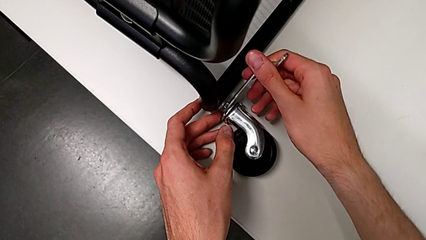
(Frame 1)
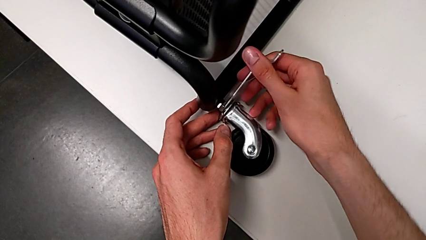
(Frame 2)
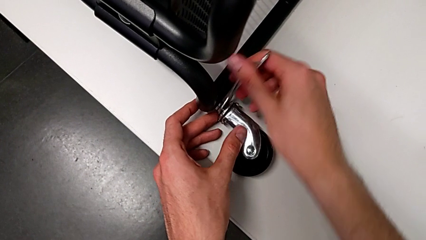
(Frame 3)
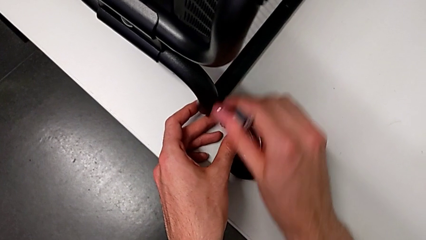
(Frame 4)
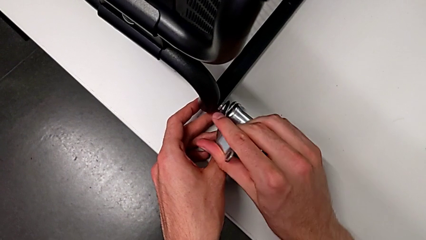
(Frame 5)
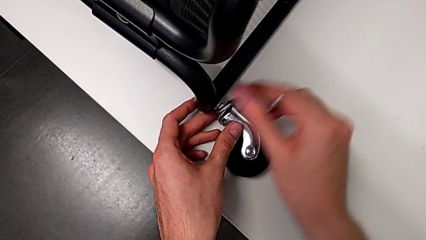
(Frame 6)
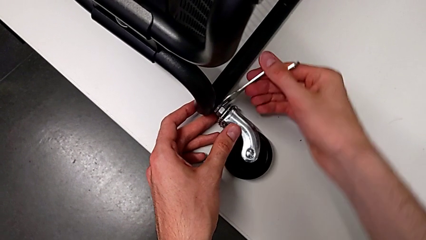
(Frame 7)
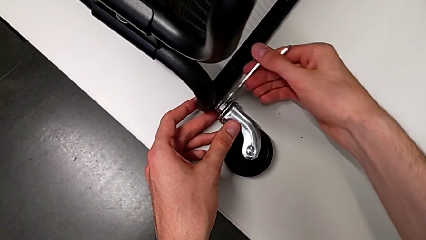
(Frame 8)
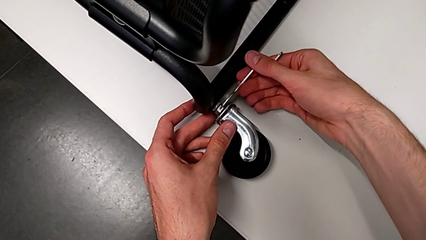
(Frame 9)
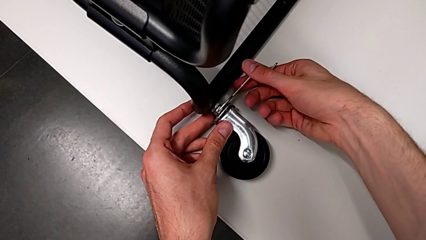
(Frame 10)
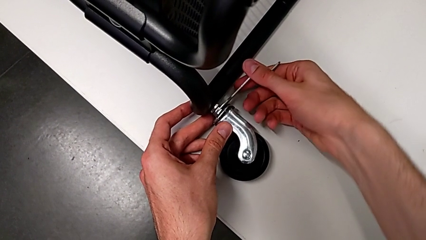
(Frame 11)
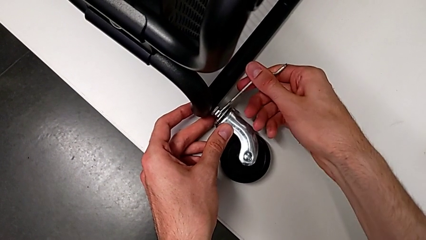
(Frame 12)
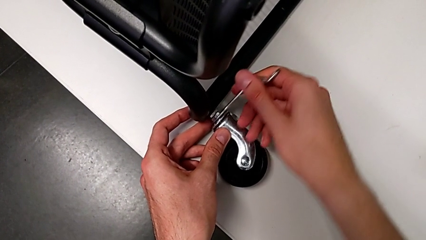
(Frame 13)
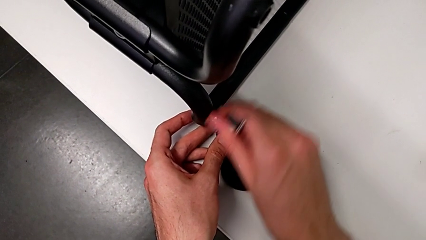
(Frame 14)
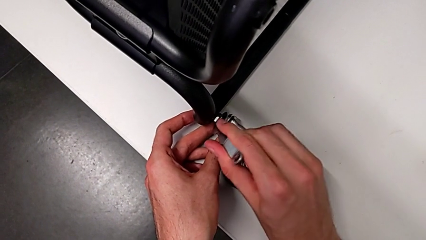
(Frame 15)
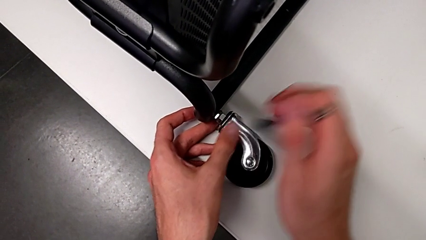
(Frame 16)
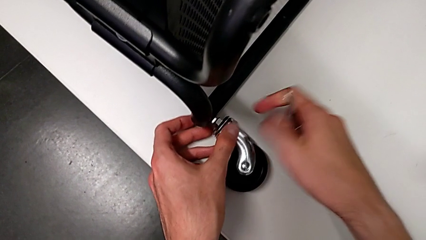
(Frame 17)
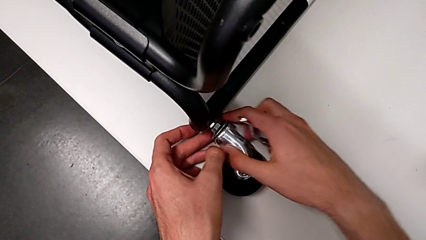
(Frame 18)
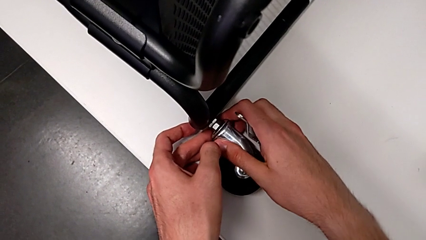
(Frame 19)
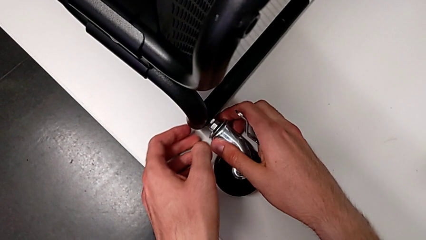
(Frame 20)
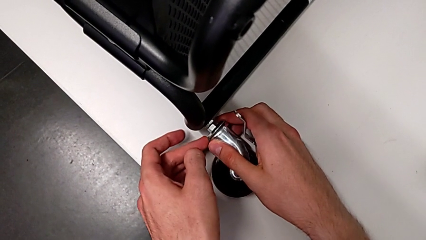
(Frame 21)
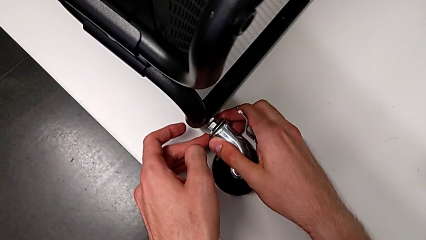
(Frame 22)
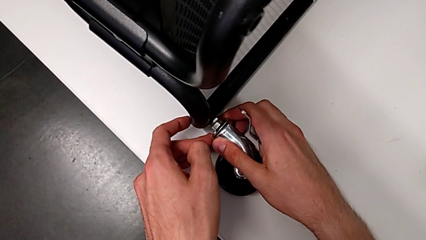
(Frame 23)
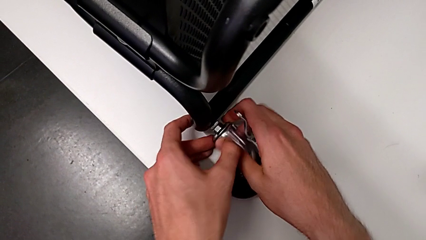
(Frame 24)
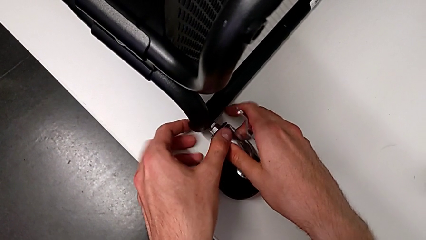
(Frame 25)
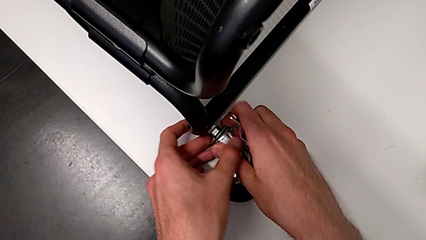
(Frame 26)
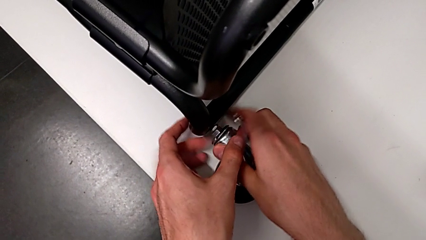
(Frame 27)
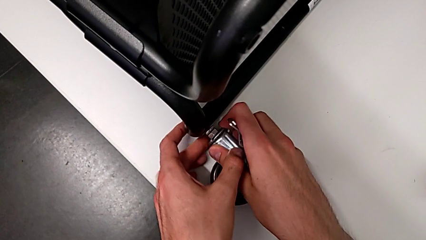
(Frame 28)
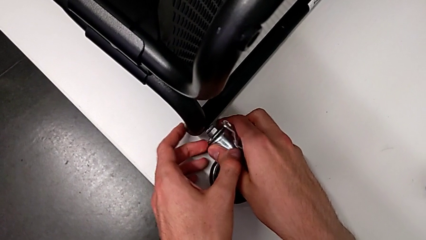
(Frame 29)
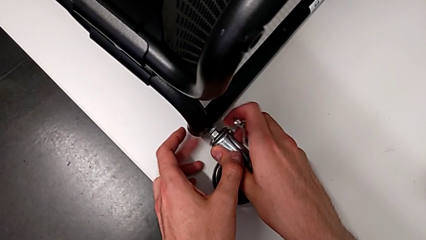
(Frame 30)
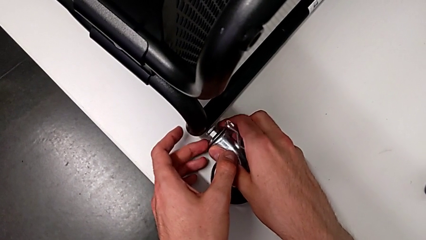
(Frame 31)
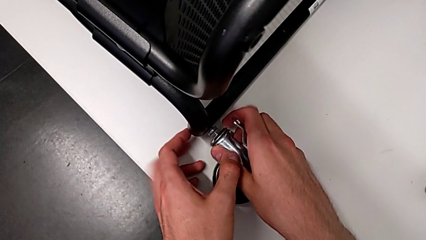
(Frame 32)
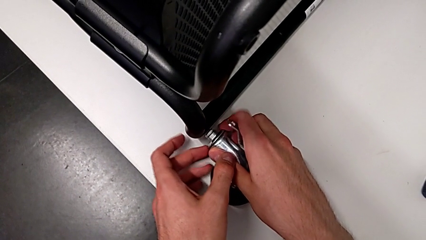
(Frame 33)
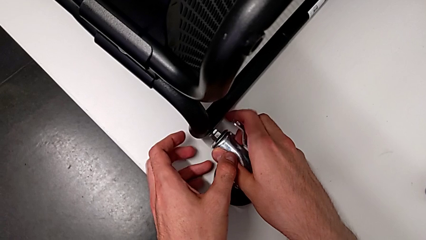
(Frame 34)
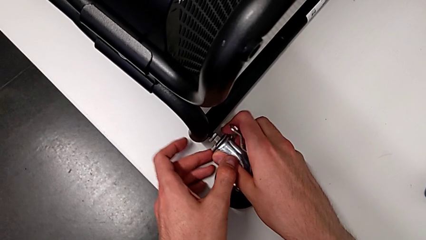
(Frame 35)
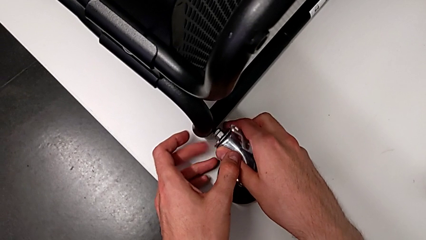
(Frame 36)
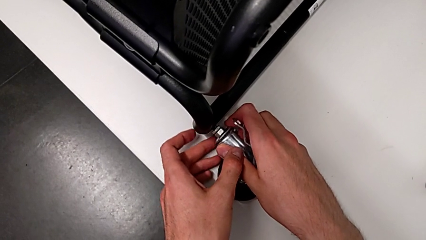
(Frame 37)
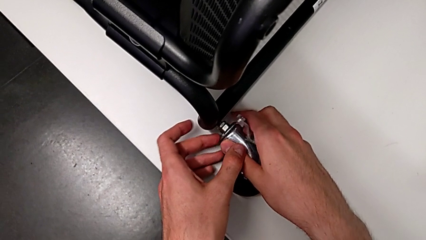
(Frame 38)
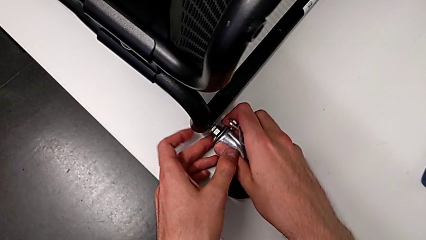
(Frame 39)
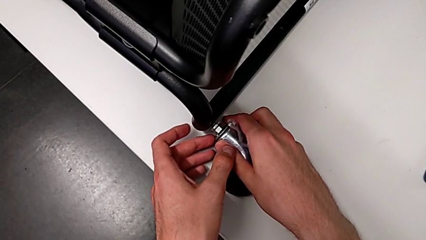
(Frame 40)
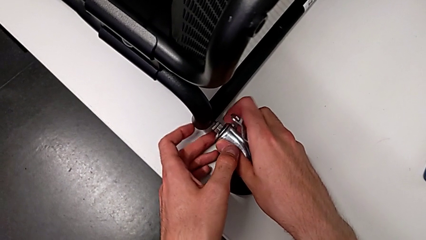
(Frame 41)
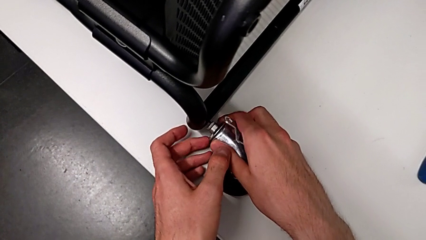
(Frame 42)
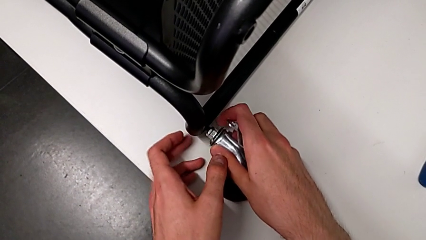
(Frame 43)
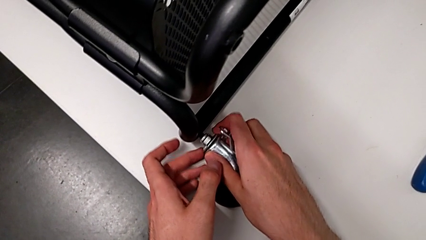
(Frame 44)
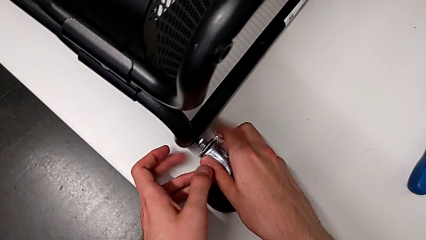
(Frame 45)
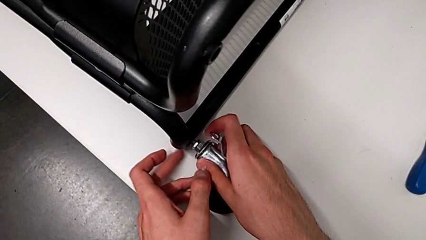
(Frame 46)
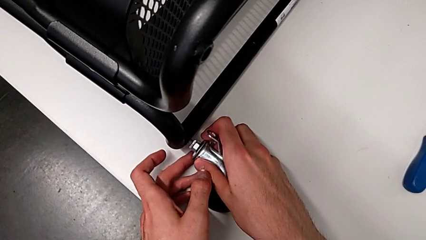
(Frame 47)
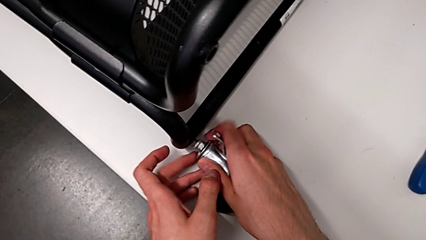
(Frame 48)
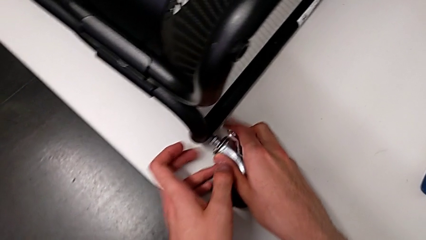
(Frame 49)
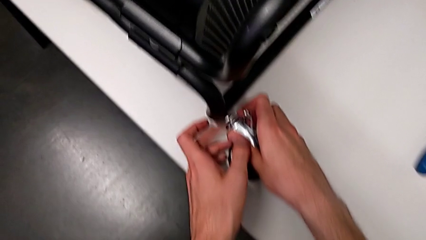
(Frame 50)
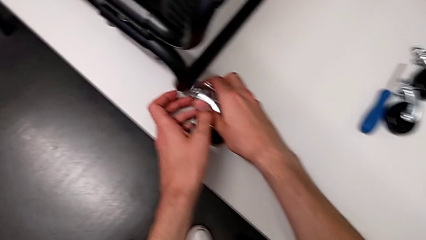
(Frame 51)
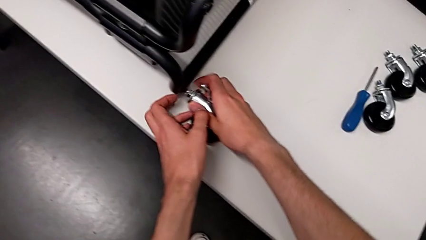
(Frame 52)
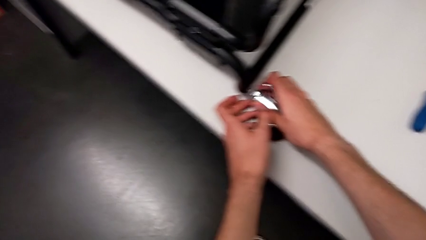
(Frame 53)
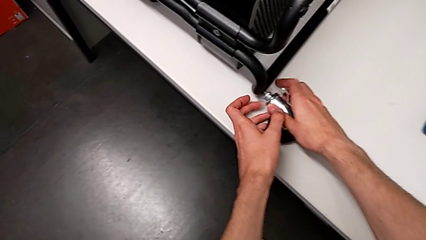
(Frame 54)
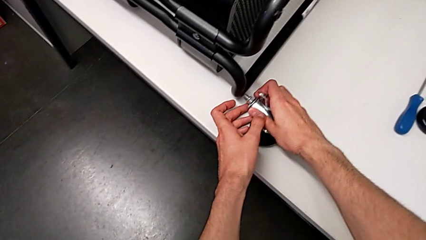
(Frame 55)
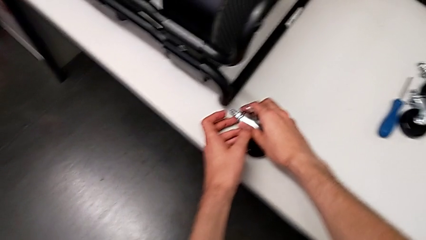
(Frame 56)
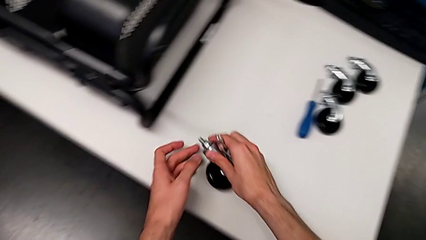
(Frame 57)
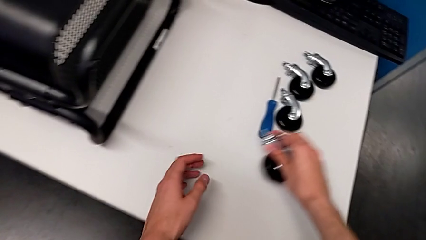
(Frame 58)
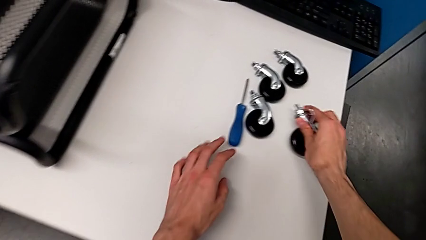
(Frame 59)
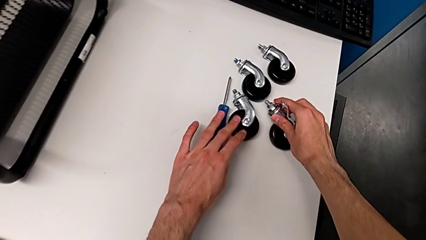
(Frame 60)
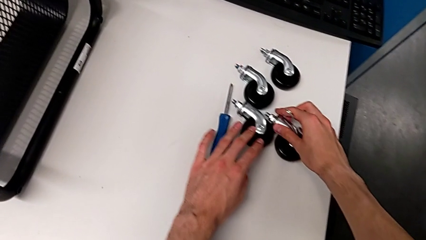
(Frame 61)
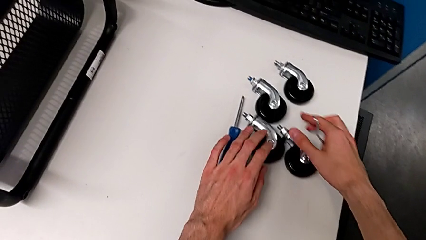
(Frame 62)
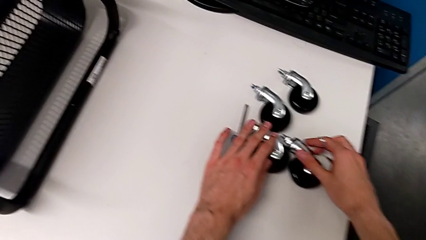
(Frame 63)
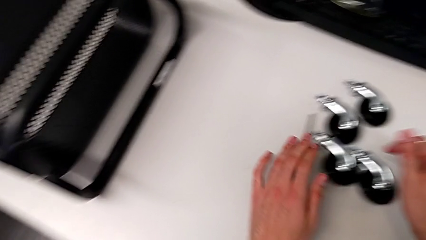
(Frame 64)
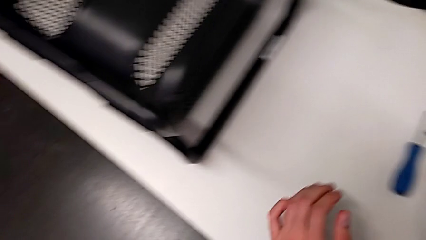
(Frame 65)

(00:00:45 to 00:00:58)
The camera wearer is disassembling the first wheel of the furniture. They unscrew the fourth wheel, withdraw the hexagonal wrench, unscrew the fourth wheel, disassemble it and place it.

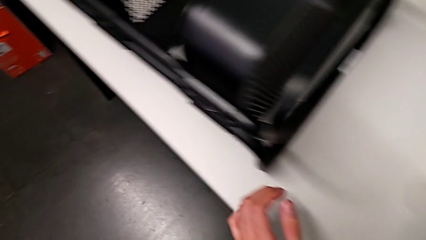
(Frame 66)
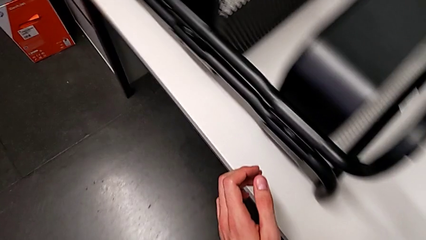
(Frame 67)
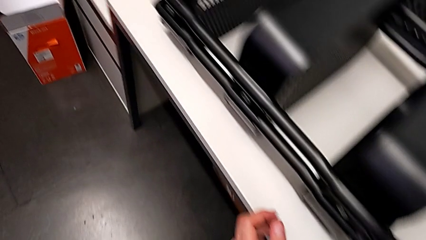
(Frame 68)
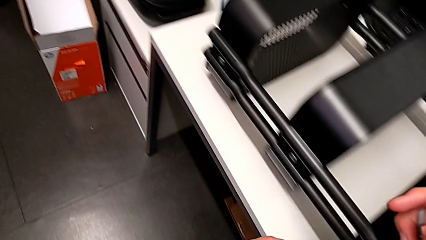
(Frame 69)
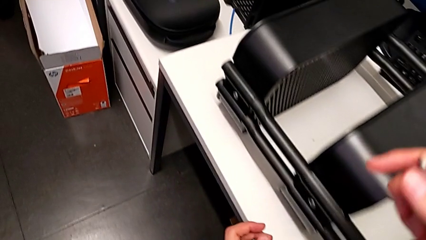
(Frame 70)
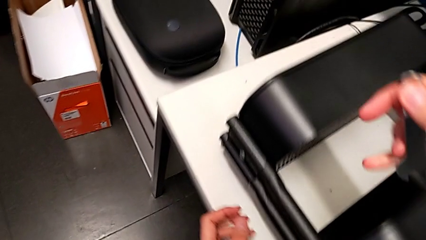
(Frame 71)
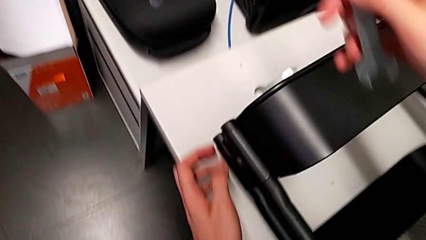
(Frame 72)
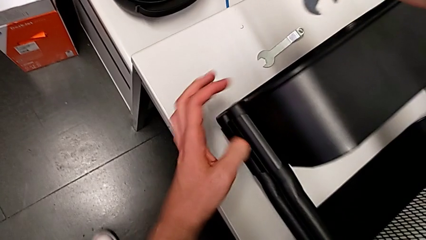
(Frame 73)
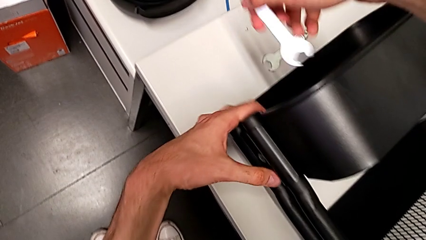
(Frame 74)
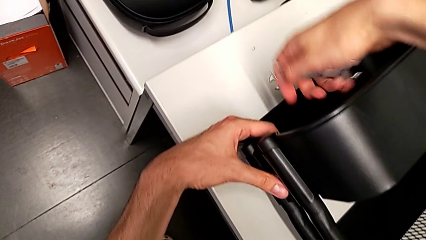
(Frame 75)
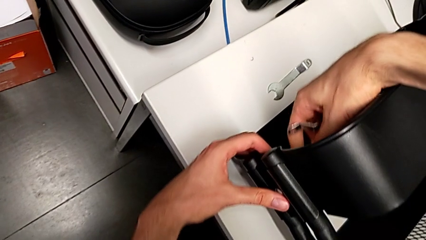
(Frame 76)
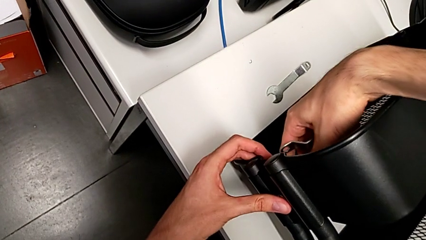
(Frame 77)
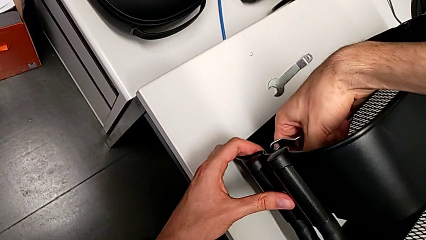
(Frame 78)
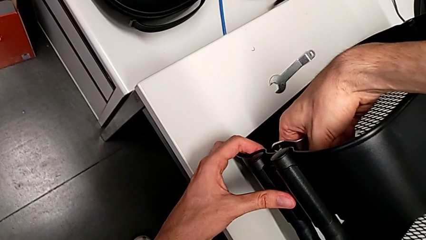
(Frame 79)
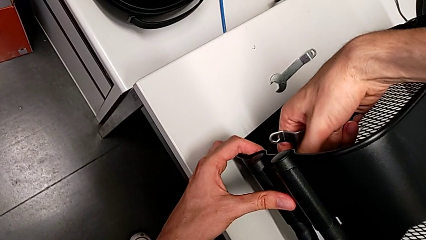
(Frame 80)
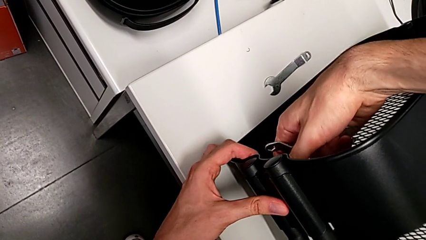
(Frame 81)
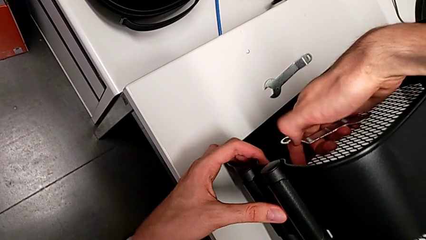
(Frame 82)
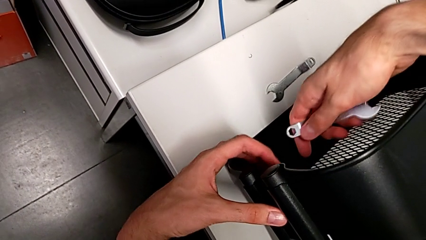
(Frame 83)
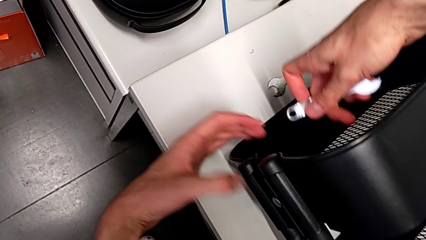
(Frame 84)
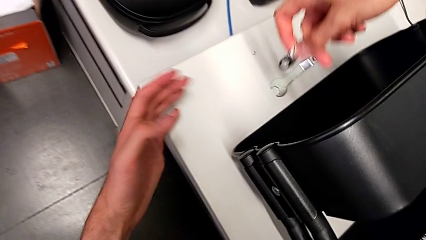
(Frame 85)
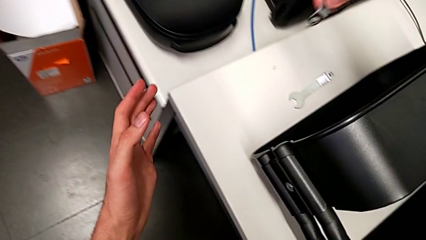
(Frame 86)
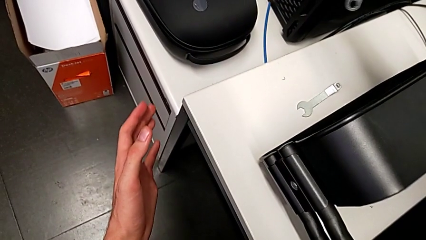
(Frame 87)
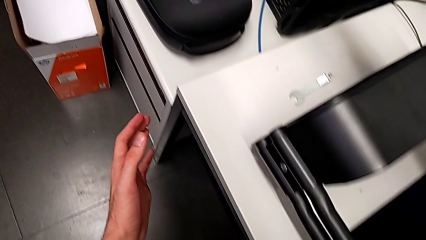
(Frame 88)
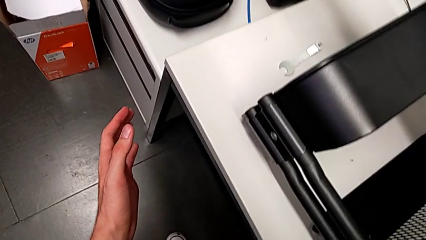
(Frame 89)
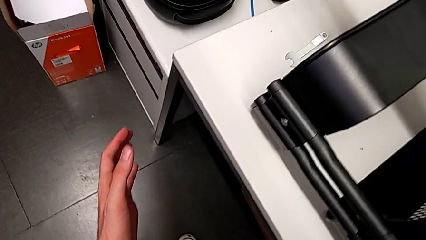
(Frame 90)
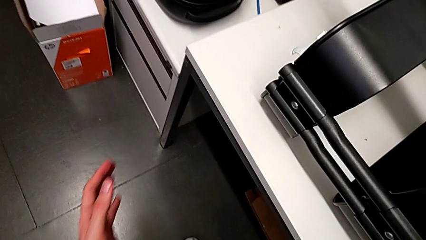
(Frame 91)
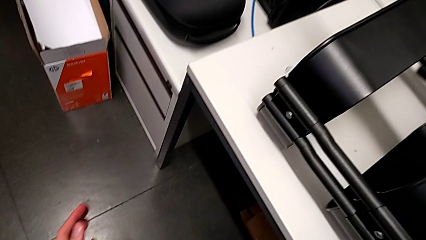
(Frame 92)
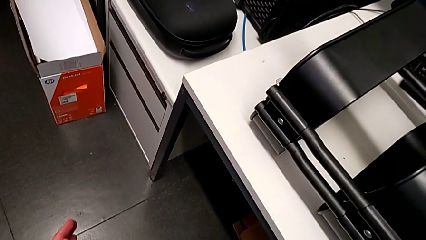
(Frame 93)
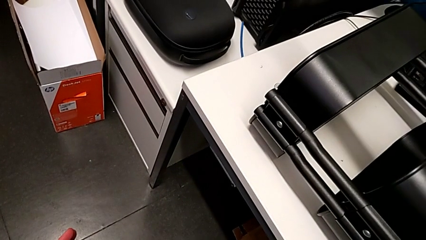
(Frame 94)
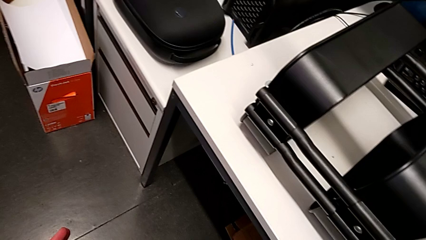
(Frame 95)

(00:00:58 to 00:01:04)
The camera wearer is disassembling the screws of the middle tray. They wrongly approach the hexagon cap nut and hold the hexagonal wrench.
